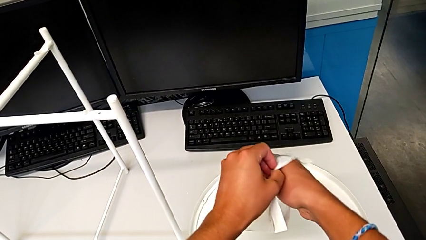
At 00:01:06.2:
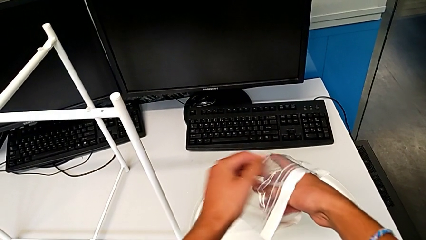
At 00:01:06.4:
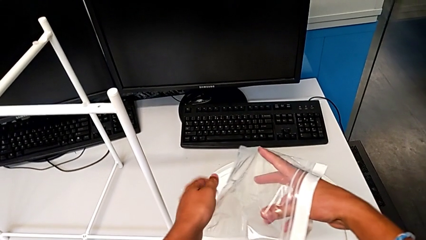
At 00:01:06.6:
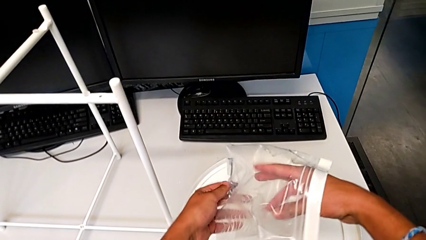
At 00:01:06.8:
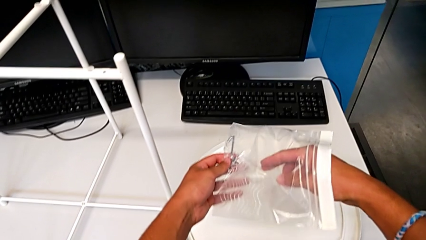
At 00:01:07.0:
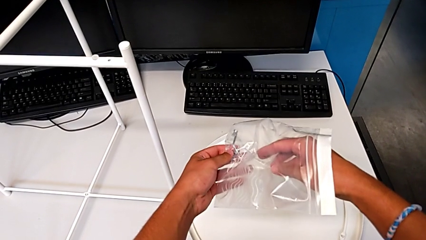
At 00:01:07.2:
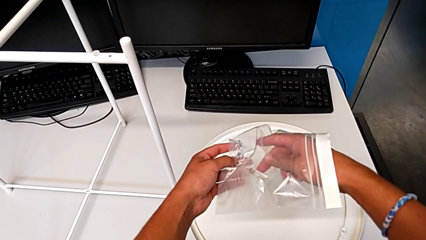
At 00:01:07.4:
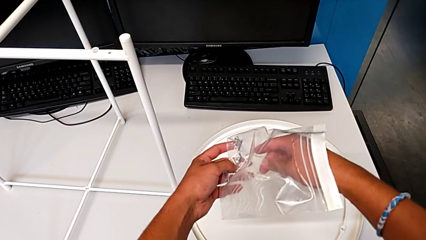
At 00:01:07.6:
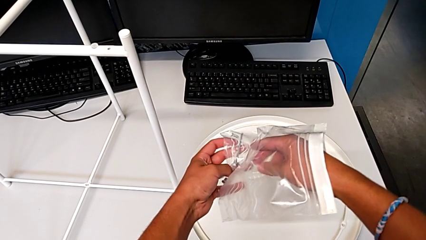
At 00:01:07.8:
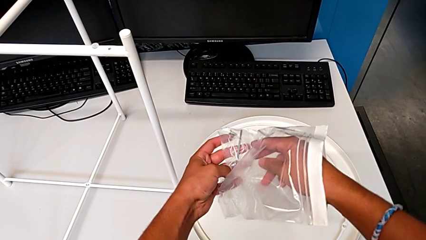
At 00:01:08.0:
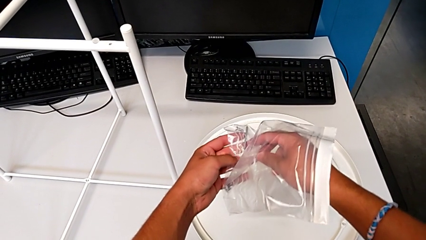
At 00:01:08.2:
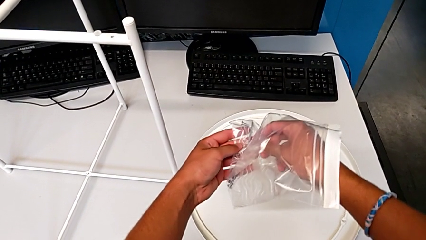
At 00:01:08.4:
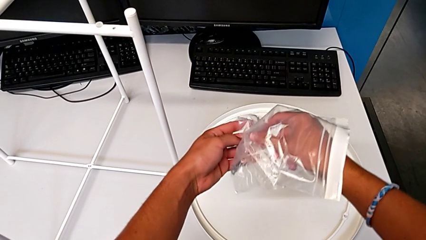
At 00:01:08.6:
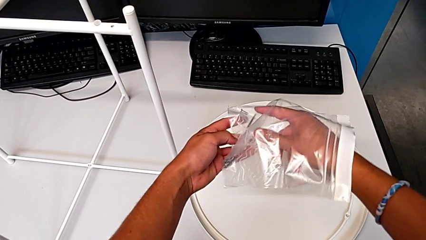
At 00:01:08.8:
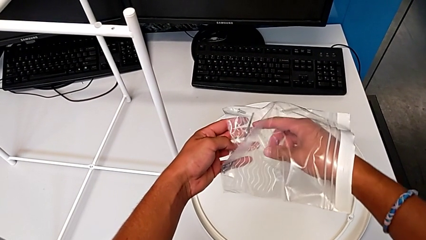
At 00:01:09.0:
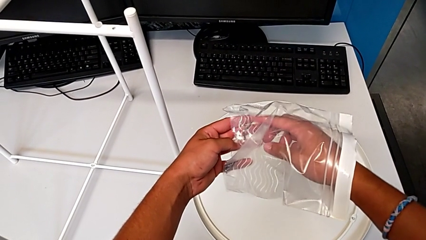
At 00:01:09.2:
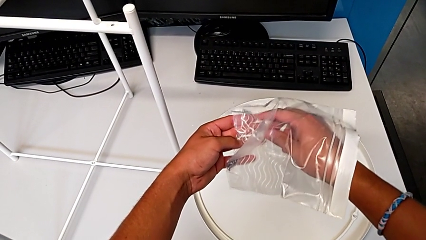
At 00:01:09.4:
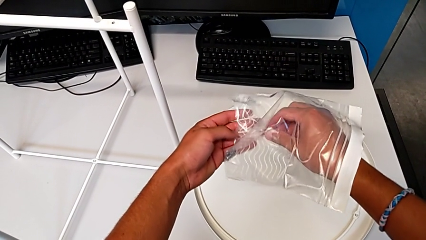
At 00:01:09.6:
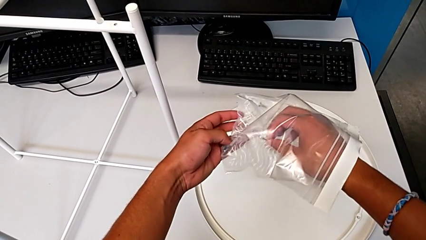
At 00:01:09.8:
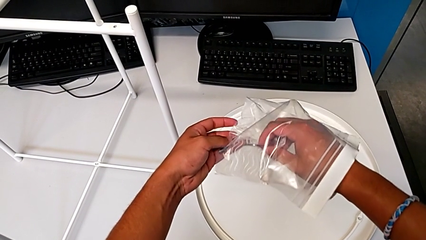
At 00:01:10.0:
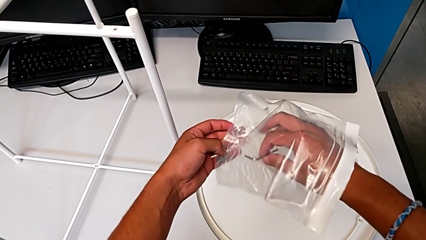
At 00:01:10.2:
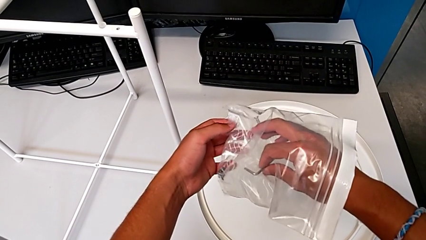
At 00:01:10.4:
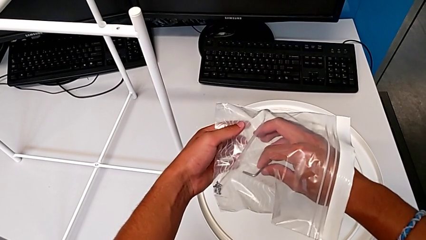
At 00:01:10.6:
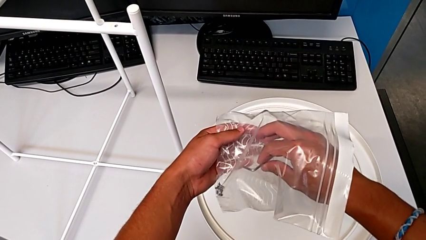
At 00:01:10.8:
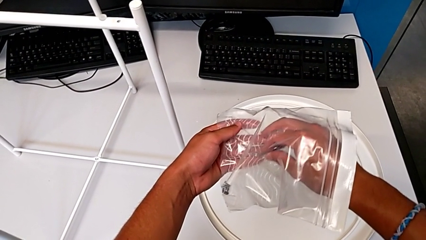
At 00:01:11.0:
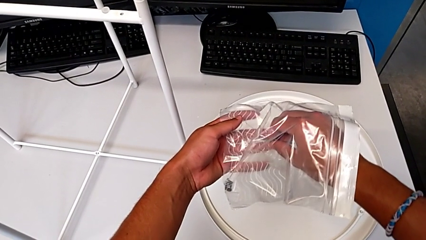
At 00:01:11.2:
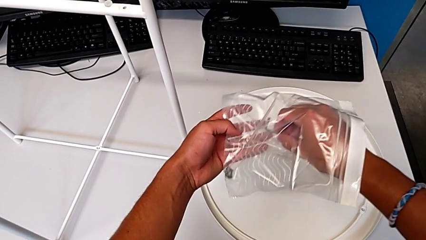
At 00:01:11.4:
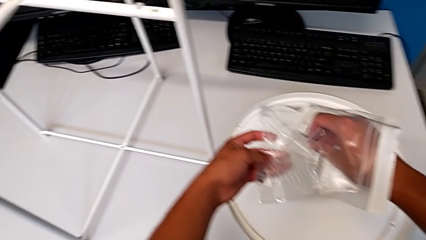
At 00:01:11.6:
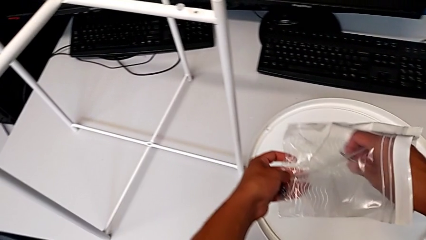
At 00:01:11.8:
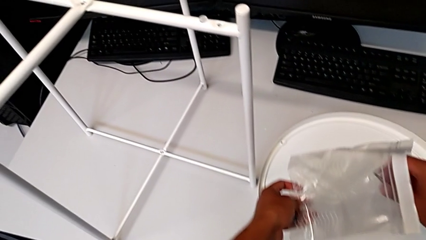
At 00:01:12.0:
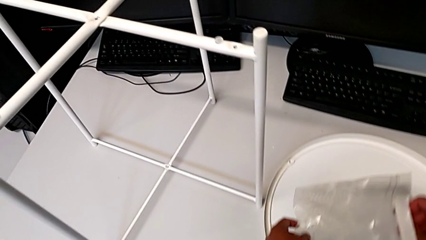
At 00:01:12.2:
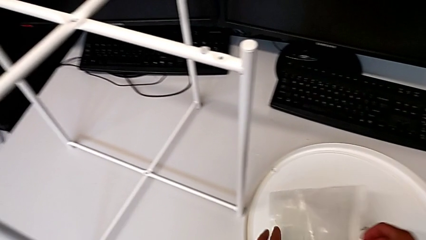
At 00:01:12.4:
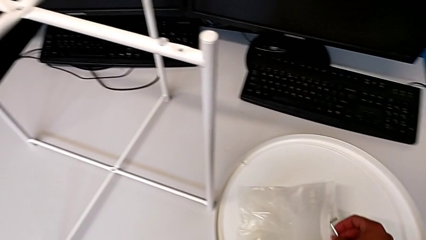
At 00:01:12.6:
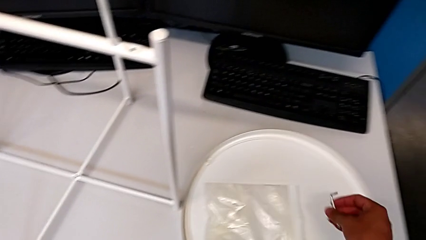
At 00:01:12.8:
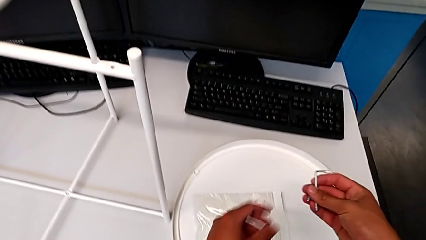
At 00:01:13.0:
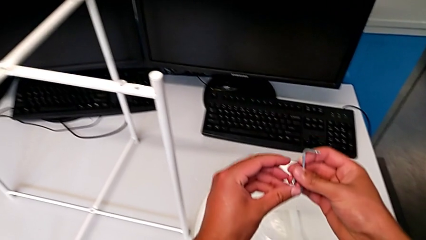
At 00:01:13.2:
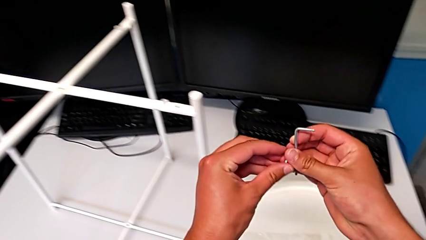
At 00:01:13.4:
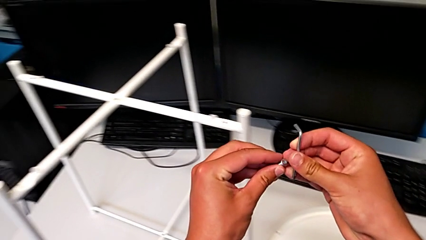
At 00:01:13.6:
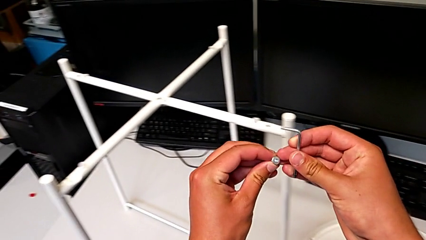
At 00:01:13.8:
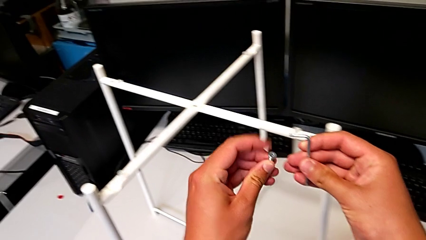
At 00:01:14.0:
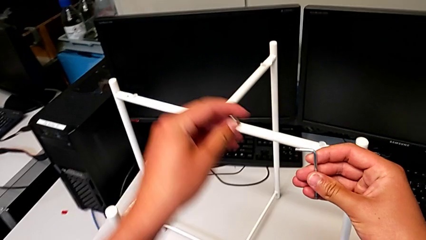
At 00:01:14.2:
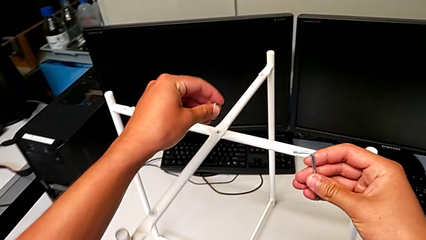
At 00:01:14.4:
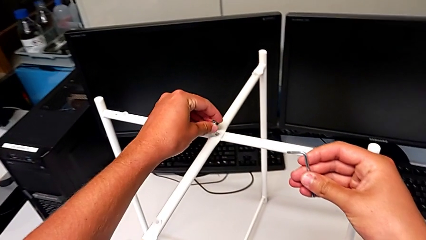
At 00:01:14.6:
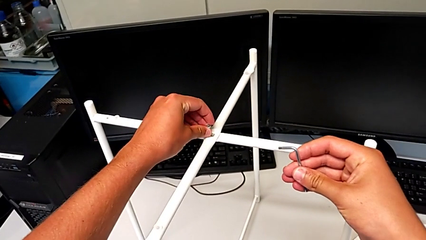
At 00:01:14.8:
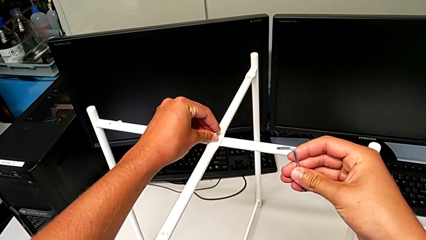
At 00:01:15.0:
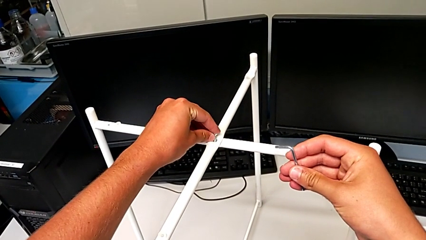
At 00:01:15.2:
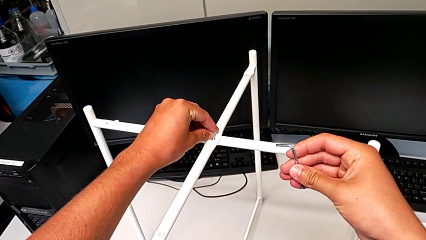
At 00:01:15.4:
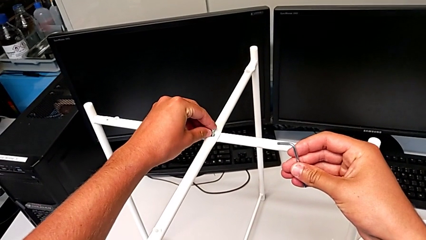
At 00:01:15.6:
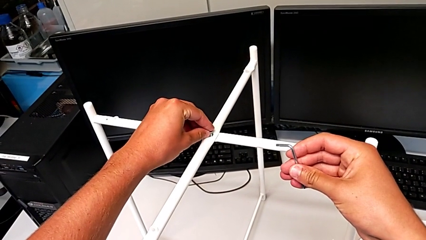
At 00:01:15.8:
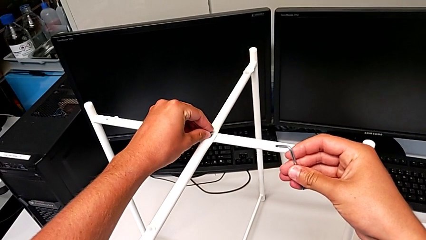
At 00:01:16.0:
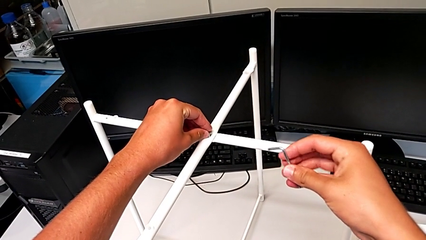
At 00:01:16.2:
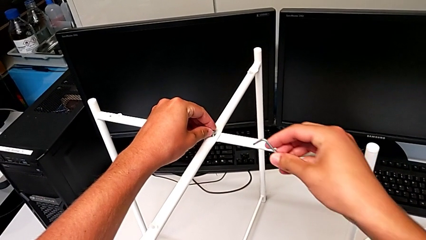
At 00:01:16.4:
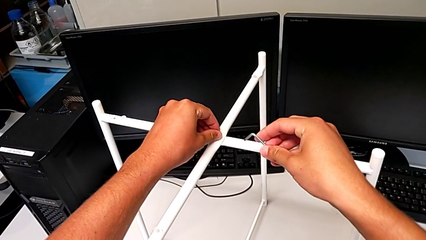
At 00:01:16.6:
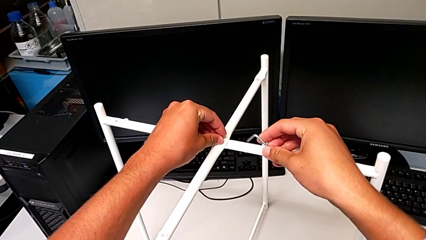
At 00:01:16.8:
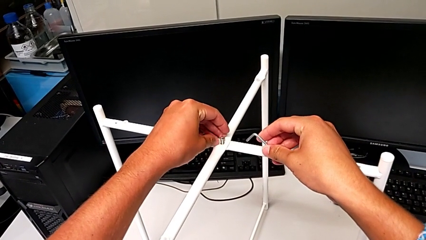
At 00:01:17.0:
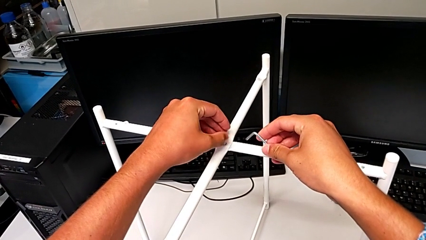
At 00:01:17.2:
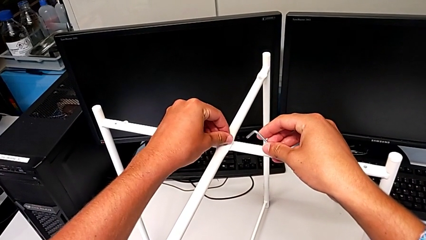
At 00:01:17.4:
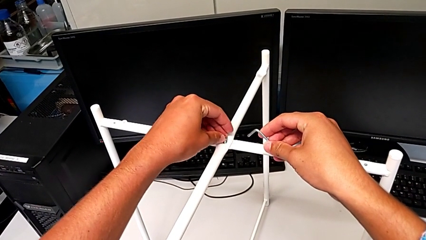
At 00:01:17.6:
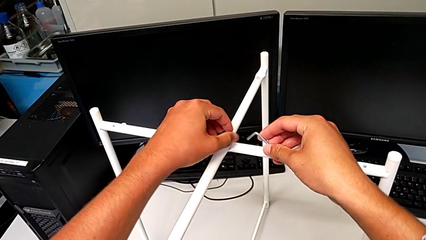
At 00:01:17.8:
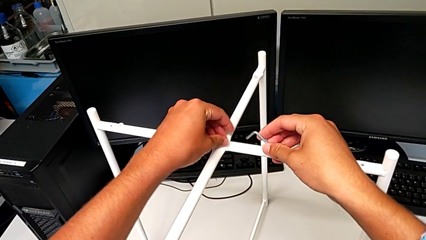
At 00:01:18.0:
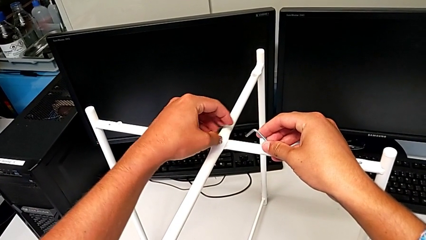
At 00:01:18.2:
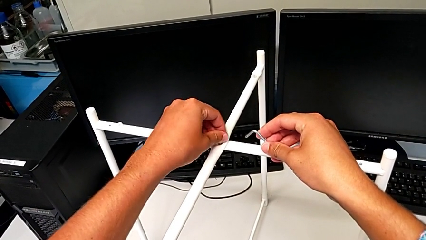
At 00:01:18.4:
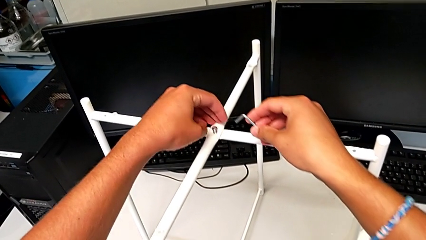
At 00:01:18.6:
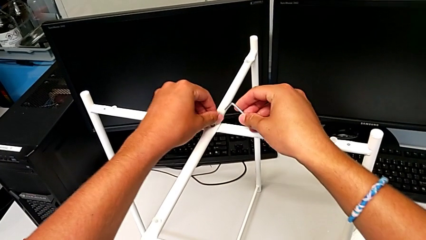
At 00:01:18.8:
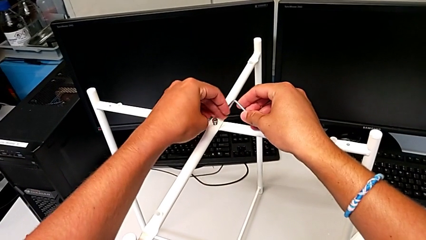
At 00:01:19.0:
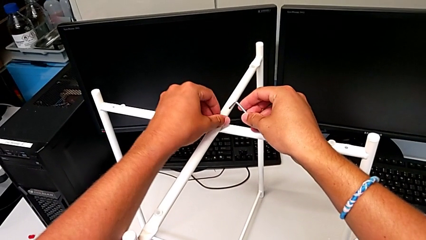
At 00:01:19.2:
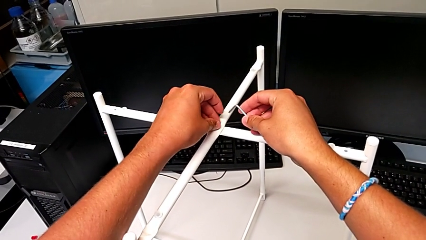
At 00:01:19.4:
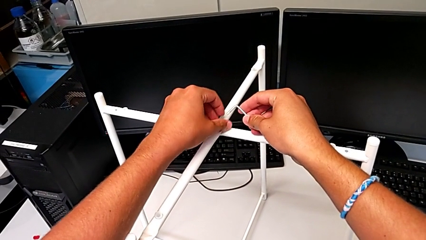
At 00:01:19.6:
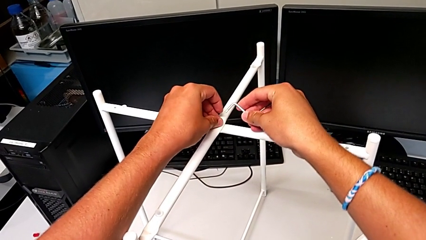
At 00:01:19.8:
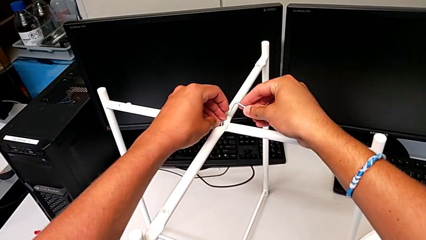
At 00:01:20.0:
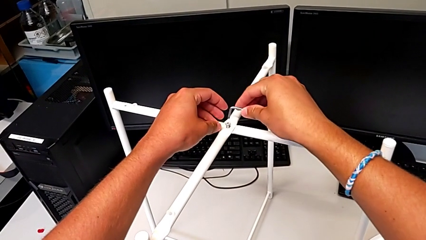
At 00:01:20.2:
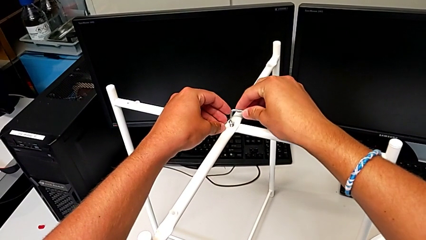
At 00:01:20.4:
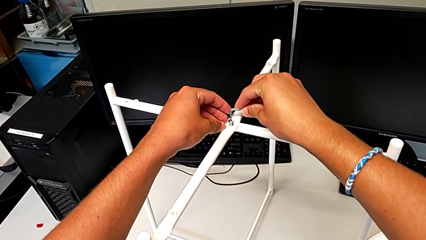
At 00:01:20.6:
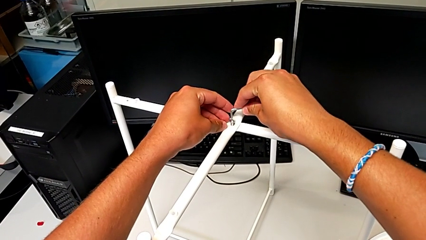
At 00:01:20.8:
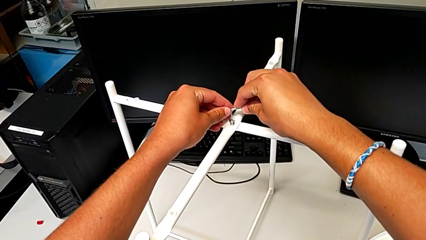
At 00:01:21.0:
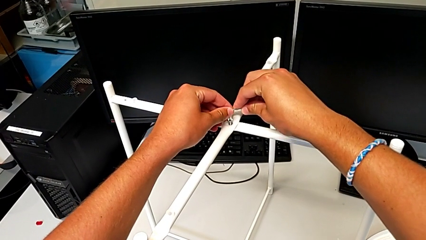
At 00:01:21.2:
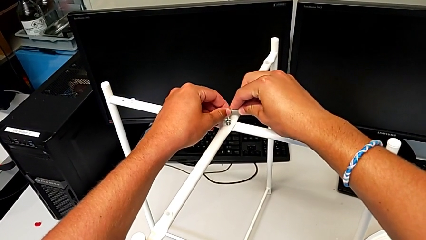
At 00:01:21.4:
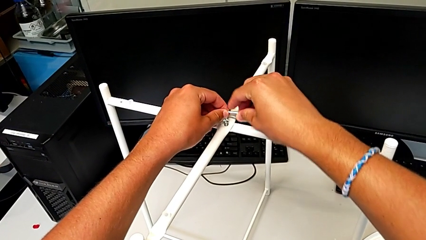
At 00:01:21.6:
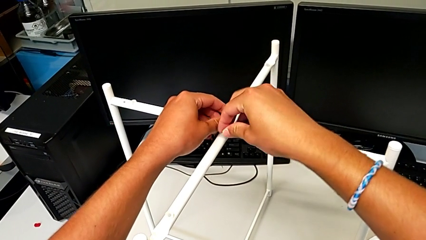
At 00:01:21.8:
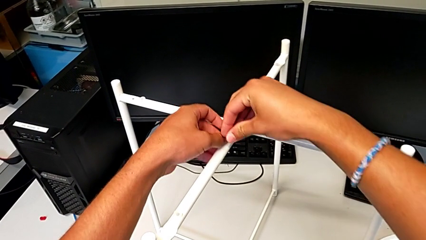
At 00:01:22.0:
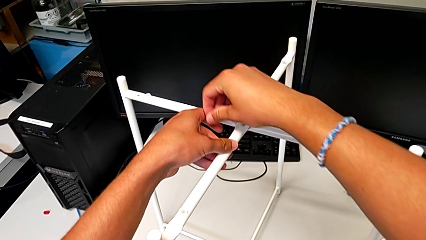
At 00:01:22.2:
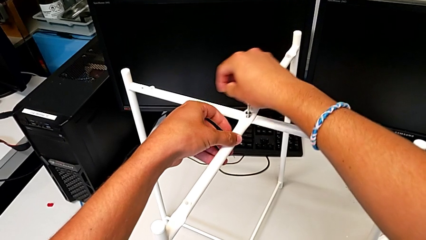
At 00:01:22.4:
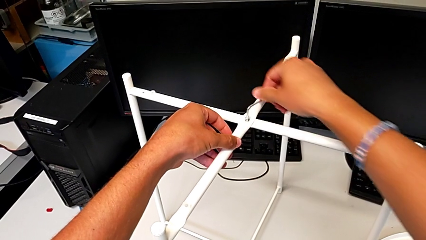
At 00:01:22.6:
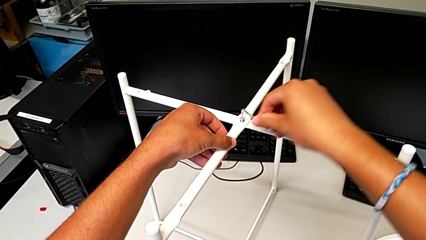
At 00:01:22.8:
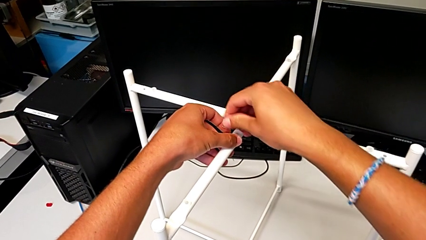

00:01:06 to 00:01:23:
The camera wearer is assembling the top screw. They keep grabbing the Allen wrench, grab the hex socket head twice, insert it, screw it, insert the Allen wrench and begin to wrongly screw the hex socket head, over screwing it.
